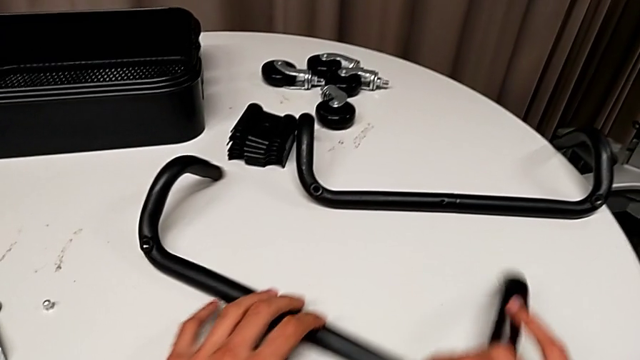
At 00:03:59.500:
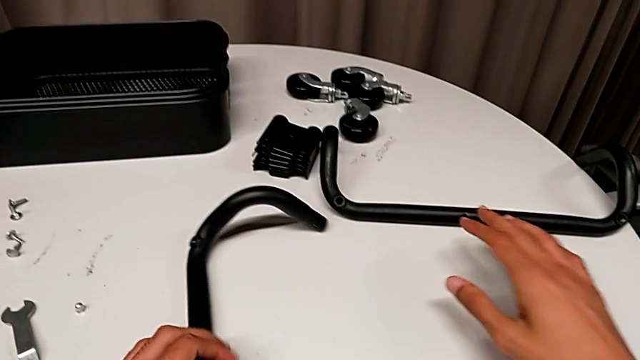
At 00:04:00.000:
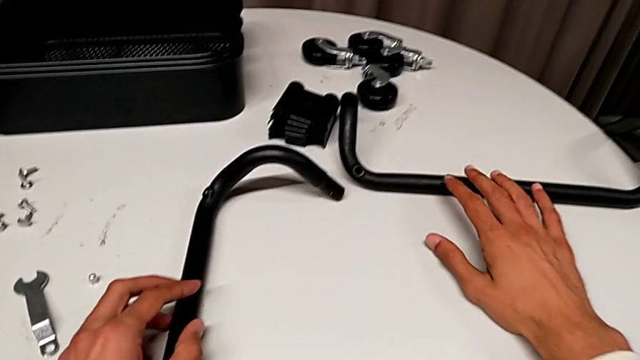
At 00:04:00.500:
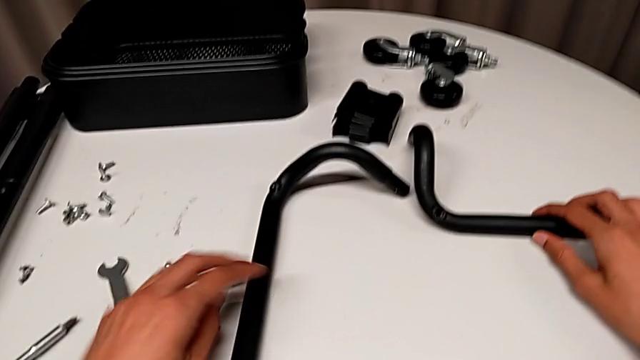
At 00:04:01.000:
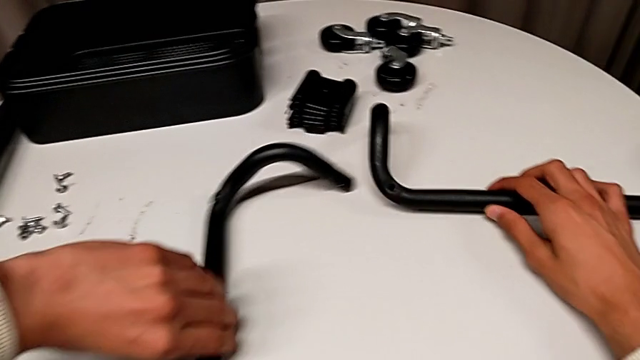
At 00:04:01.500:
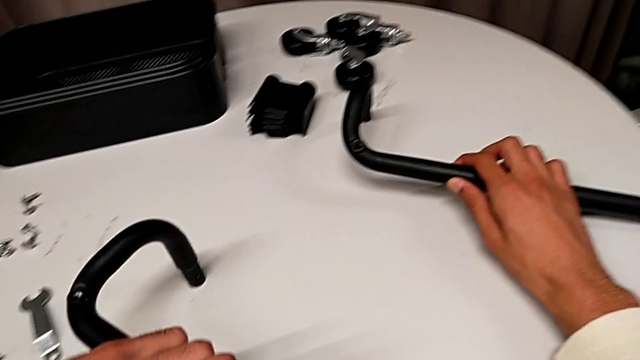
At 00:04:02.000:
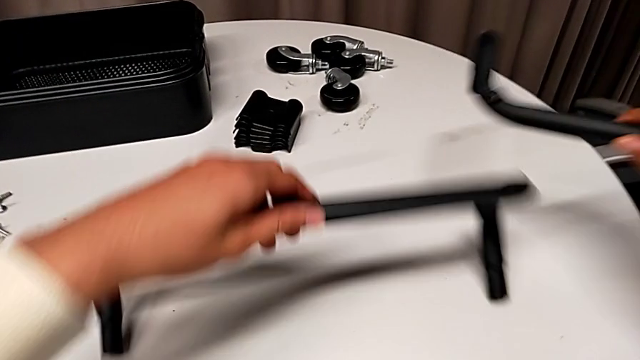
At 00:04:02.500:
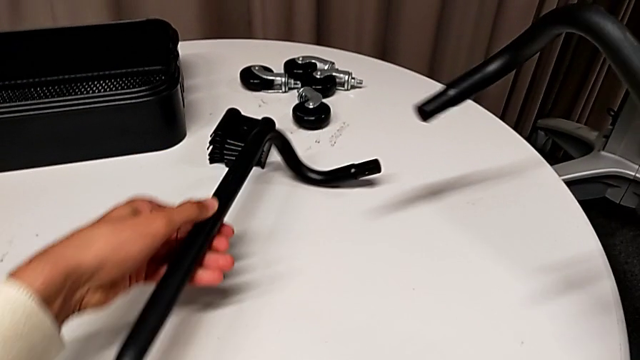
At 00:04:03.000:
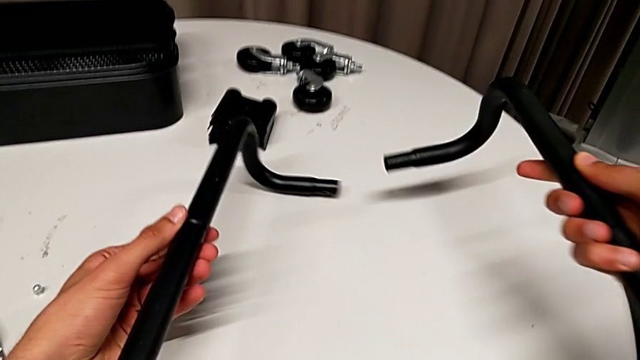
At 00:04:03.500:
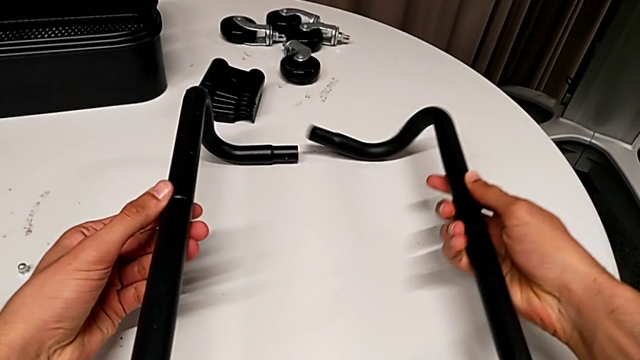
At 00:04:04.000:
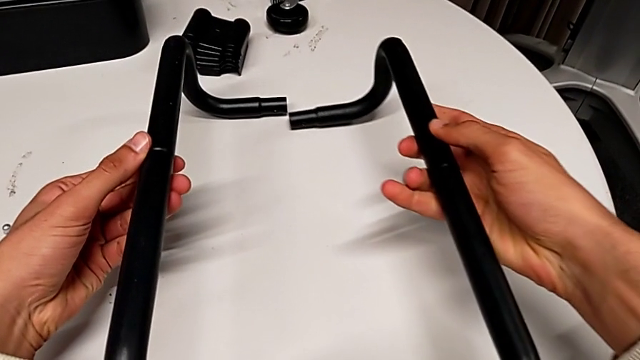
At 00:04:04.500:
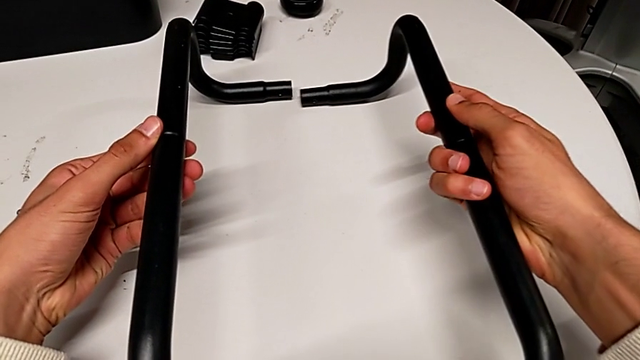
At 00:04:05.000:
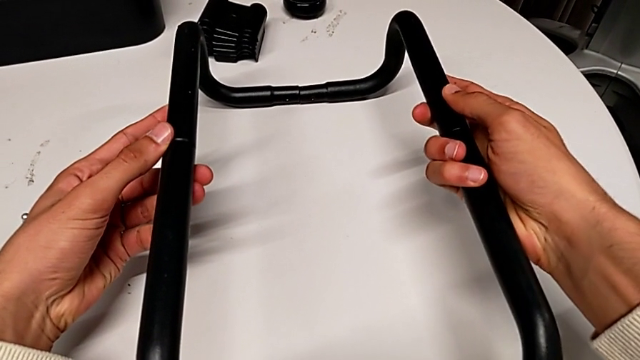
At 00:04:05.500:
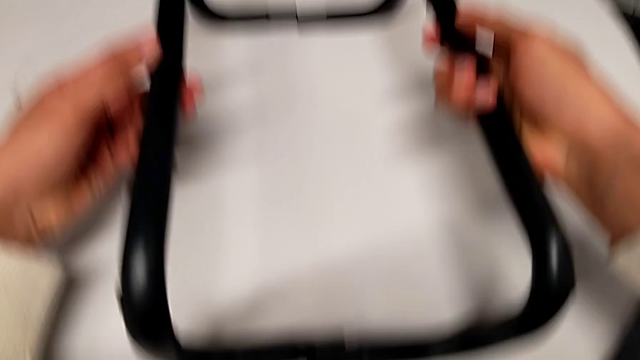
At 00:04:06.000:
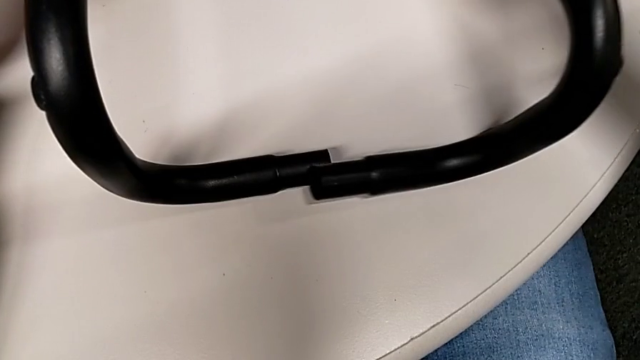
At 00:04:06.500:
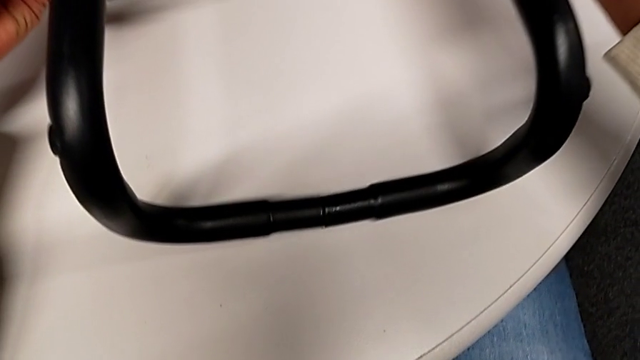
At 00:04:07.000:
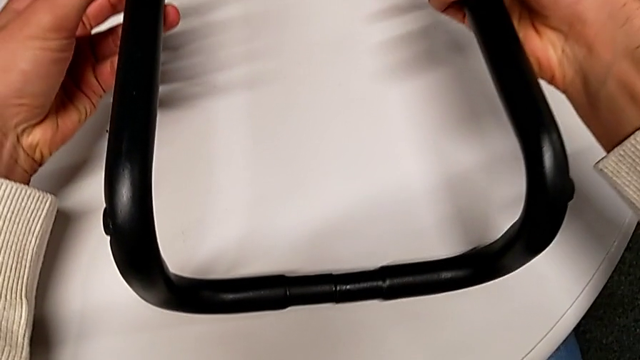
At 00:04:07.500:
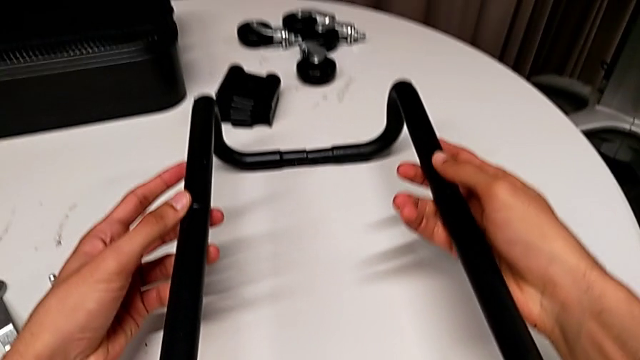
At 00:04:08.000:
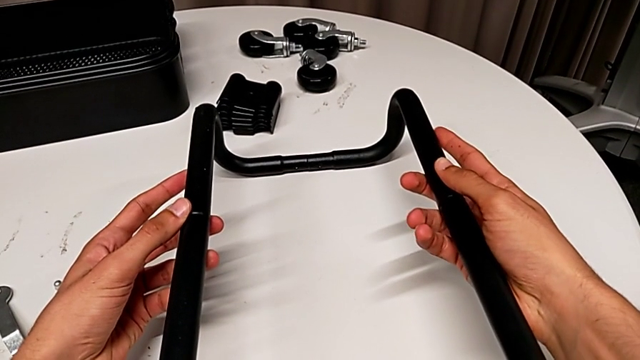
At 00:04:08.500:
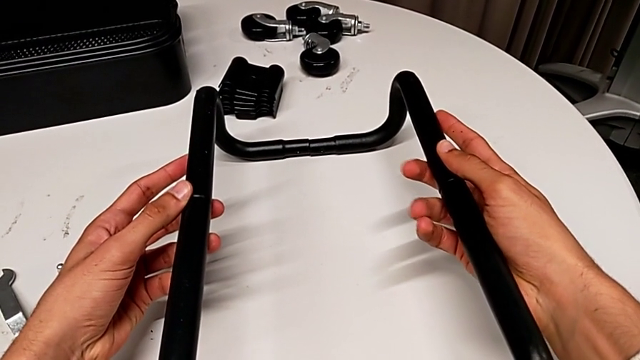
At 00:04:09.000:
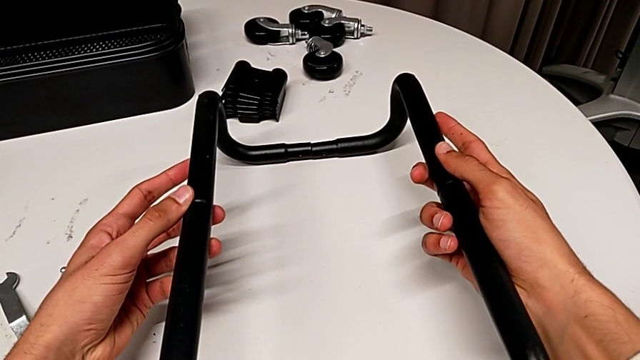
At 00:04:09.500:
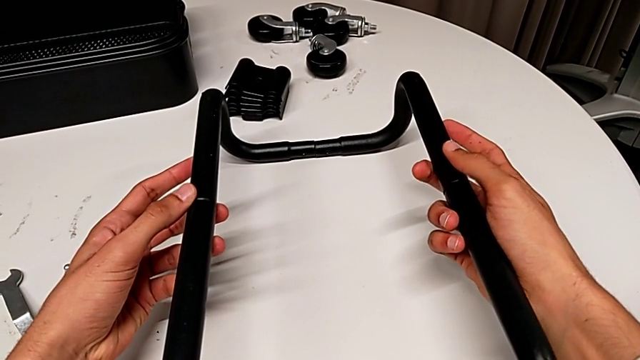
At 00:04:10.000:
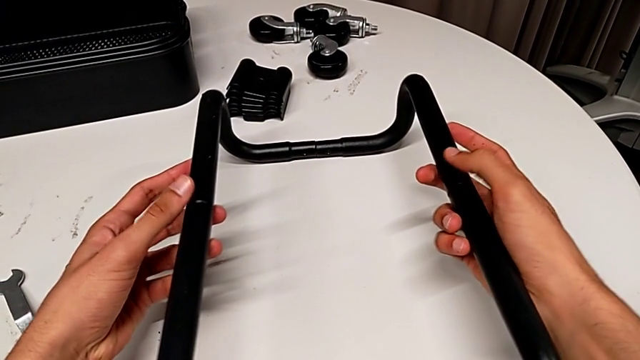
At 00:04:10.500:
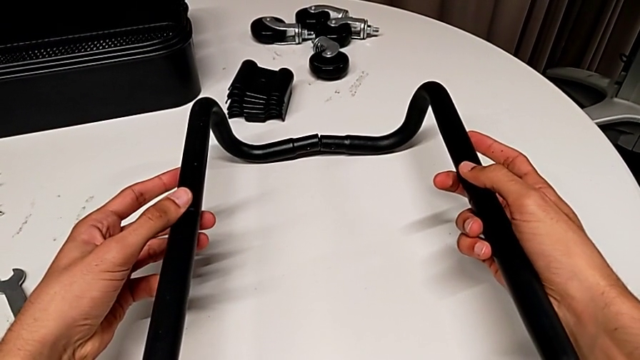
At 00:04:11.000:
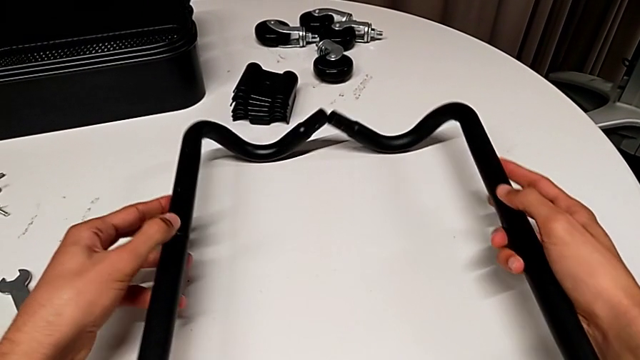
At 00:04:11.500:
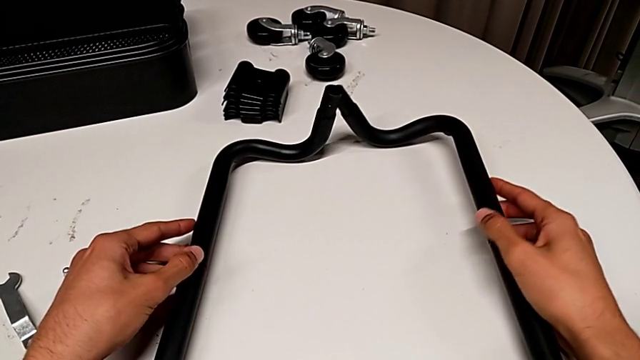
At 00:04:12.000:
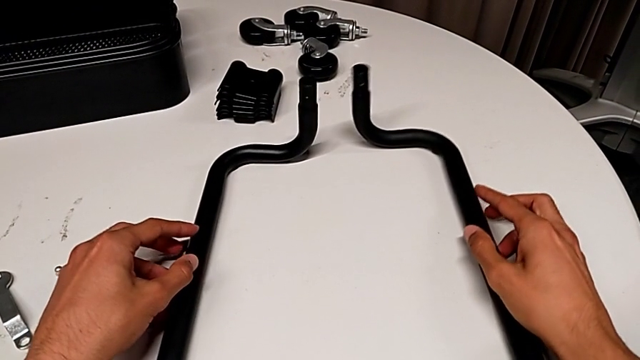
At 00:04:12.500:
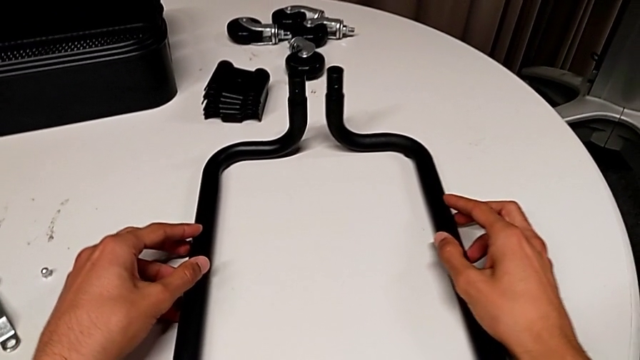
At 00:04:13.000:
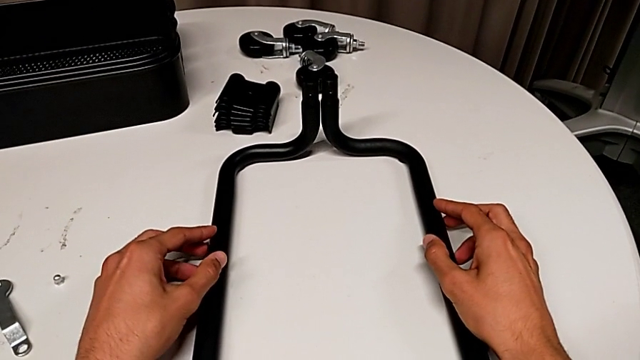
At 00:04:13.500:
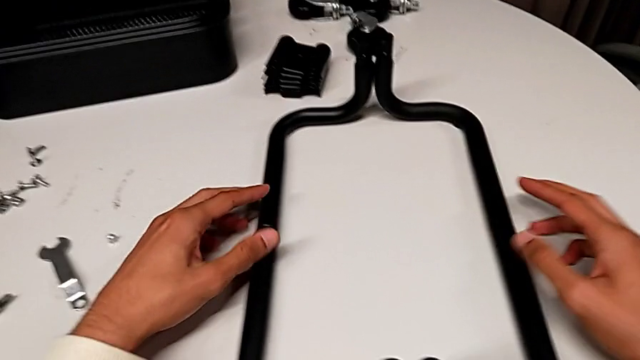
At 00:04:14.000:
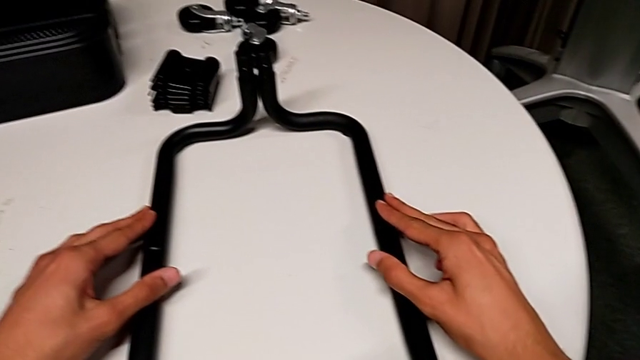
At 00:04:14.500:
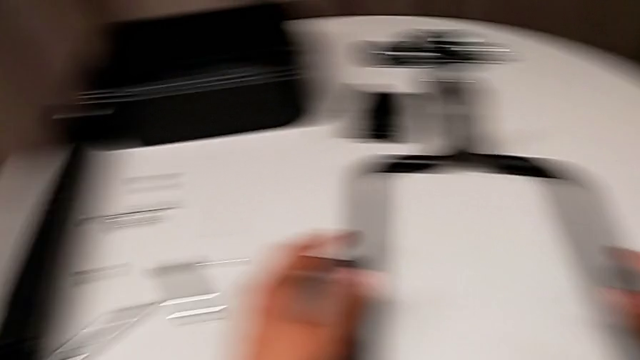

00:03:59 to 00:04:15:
The camera wearer is assembling the first half of the base frame tubes. They keep grabbing the frame, rotate it, wrongly align the half frame, aligning the base frame's wrong ends, and rotate the frame.

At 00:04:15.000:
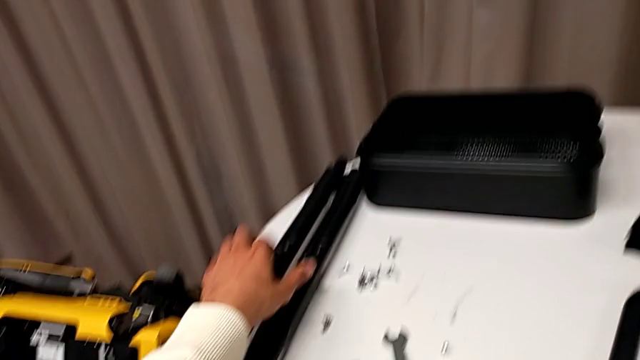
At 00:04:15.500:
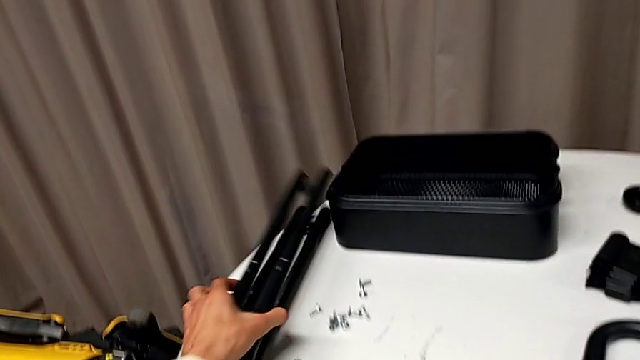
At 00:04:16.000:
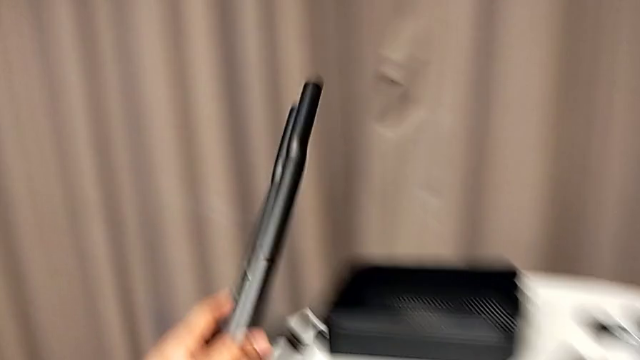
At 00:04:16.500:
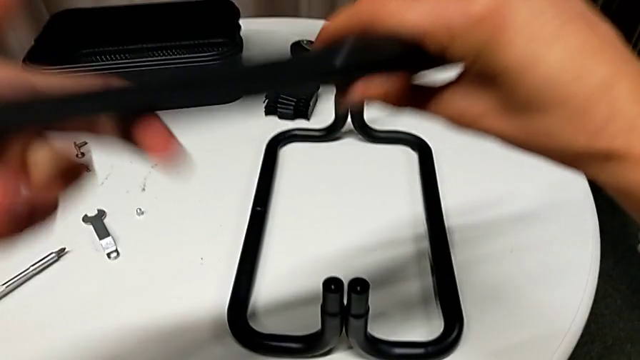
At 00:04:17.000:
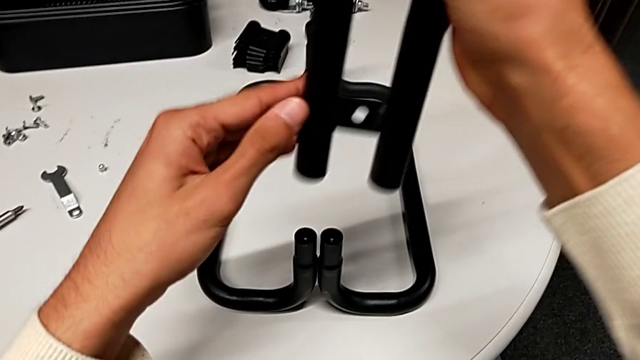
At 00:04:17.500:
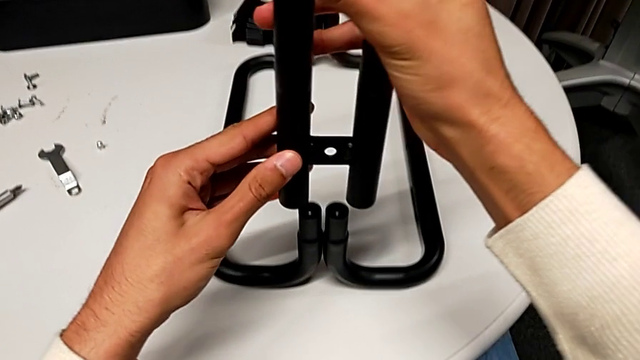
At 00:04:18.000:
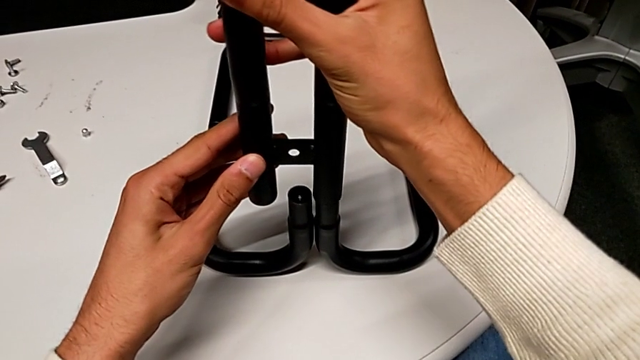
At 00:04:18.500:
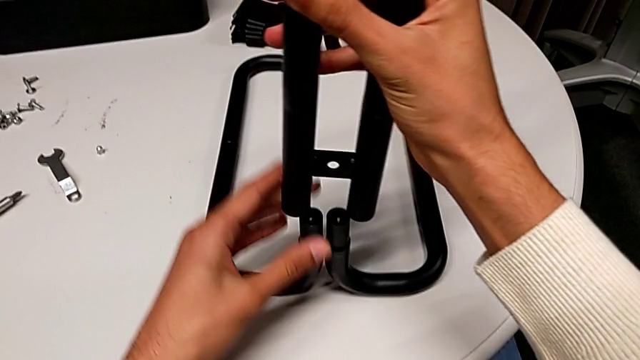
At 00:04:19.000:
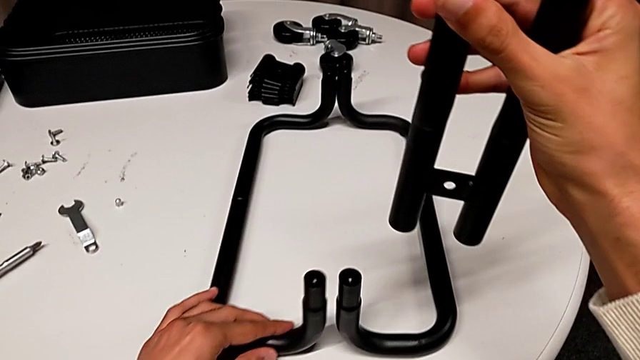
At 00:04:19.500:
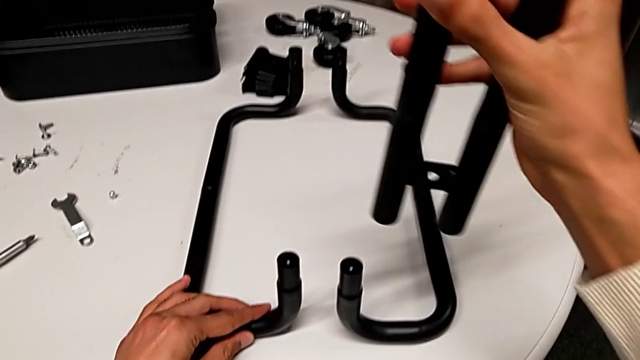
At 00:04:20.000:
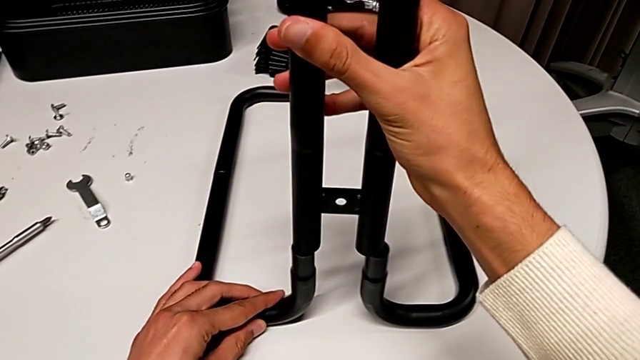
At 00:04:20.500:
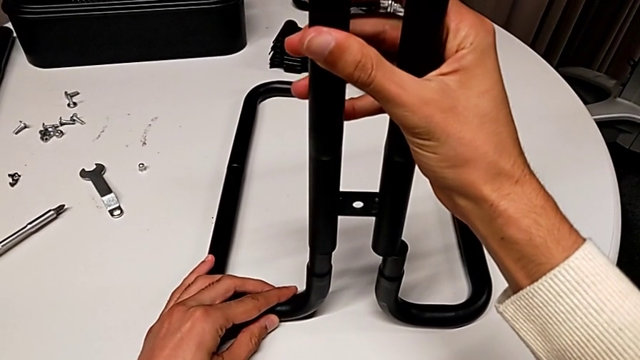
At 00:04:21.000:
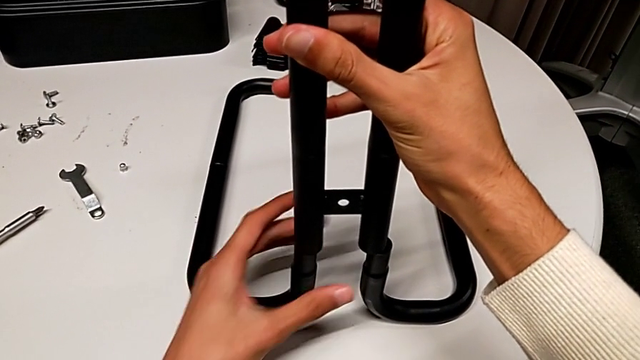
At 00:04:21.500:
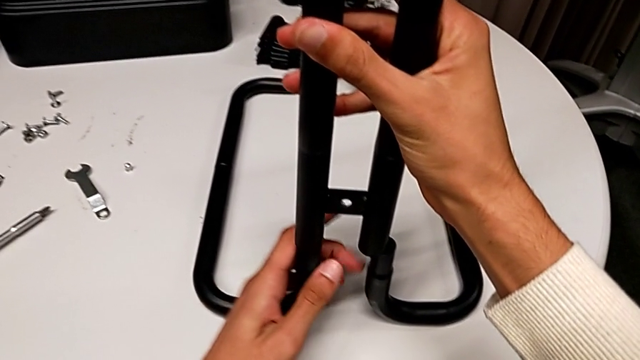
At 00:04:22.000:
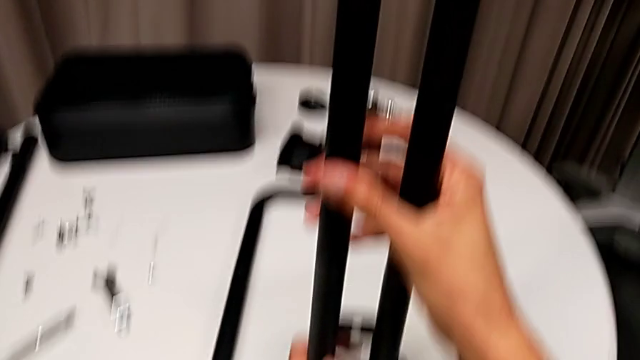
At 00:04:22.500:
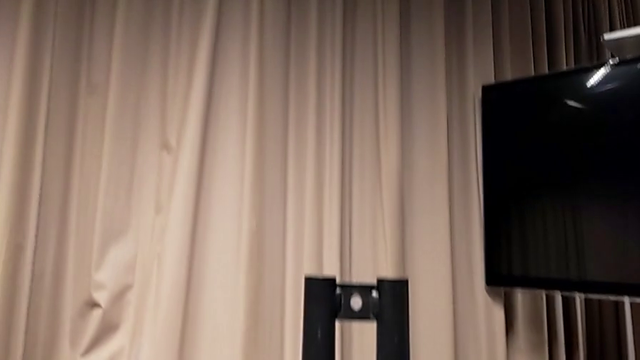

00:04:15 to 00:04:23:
The camera wearer is assembling the sidebars into the base frame. They grab the first leg, flip it, disassemble the frame and begin to assemble the first leg.
